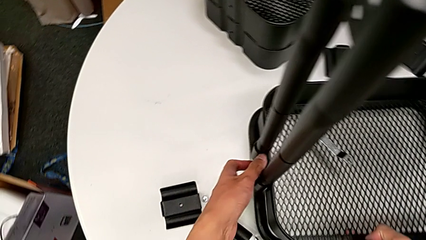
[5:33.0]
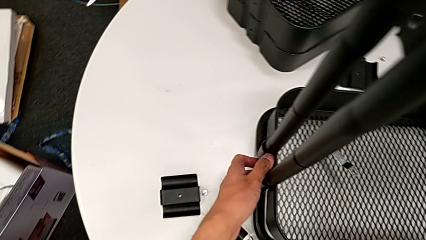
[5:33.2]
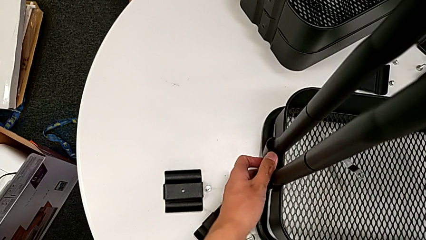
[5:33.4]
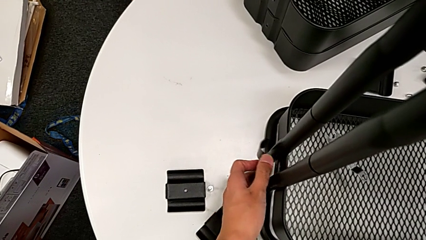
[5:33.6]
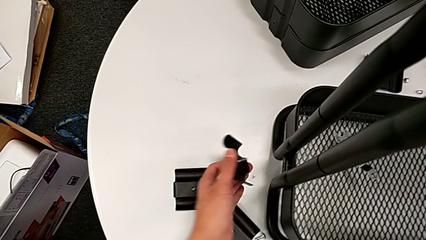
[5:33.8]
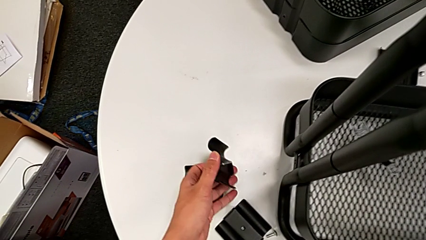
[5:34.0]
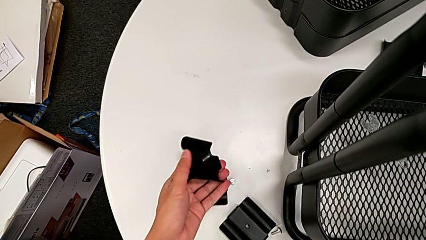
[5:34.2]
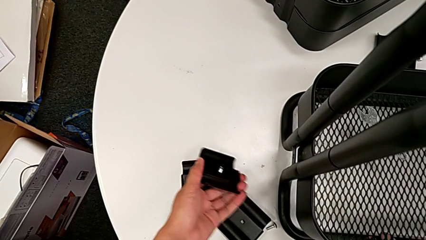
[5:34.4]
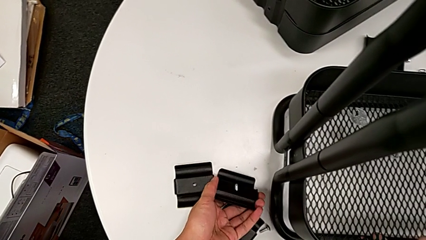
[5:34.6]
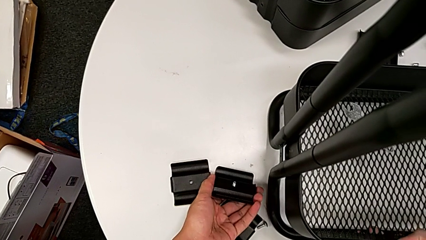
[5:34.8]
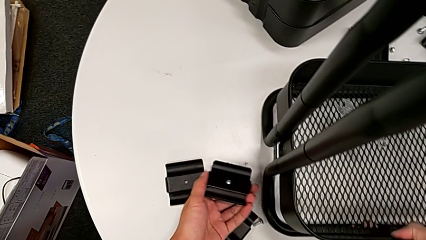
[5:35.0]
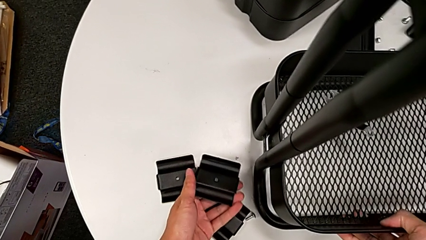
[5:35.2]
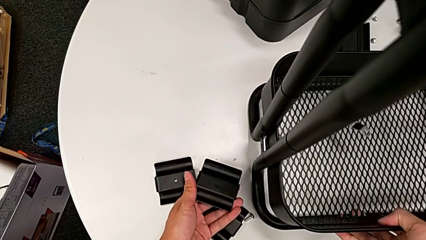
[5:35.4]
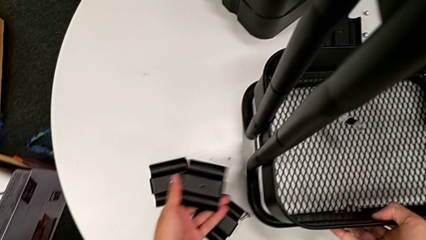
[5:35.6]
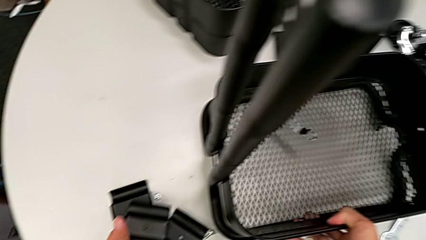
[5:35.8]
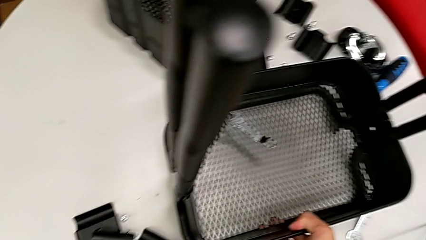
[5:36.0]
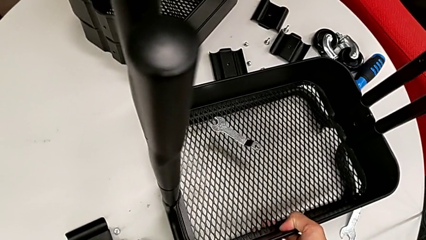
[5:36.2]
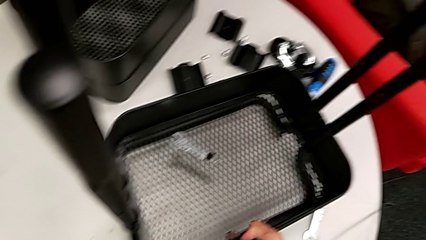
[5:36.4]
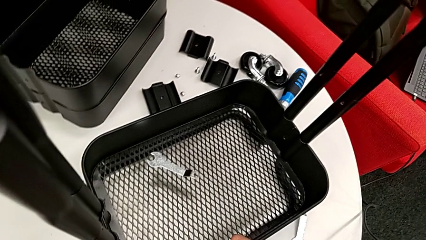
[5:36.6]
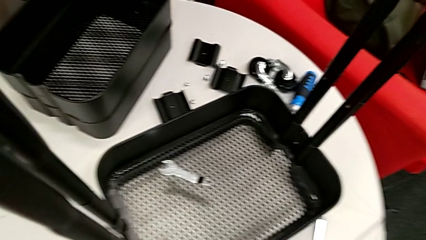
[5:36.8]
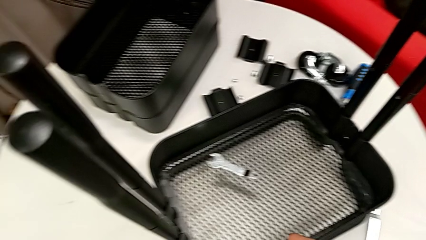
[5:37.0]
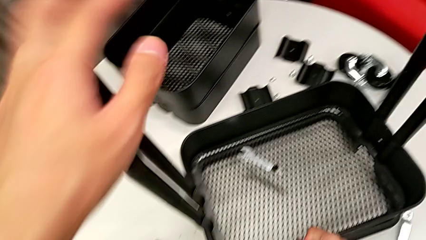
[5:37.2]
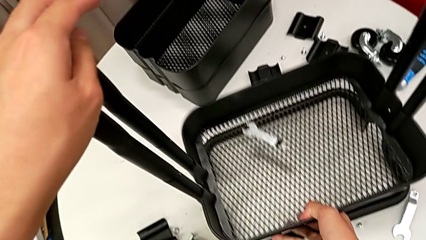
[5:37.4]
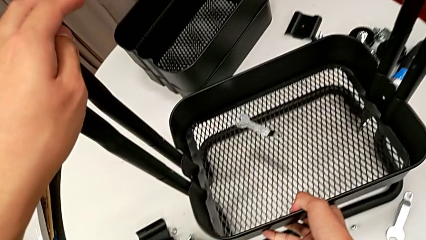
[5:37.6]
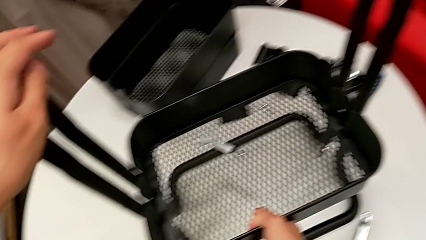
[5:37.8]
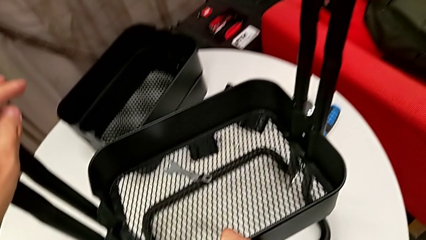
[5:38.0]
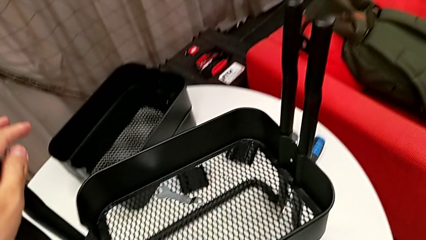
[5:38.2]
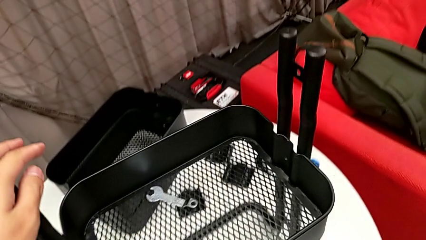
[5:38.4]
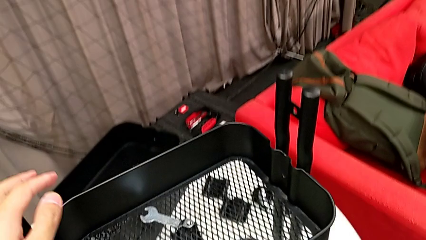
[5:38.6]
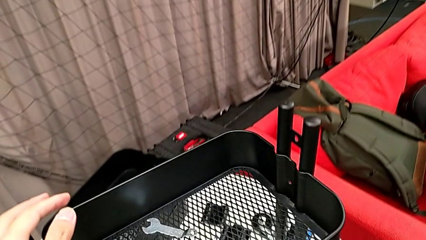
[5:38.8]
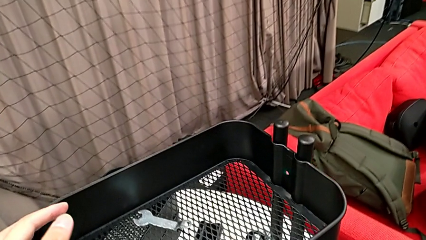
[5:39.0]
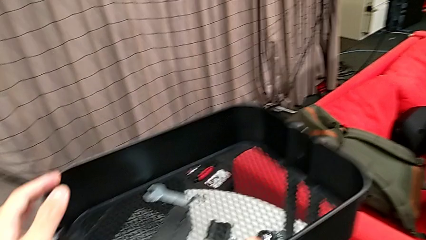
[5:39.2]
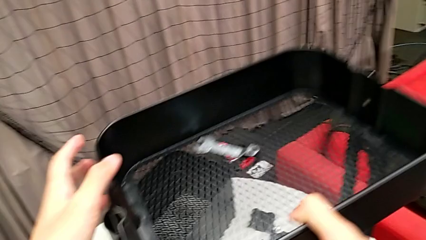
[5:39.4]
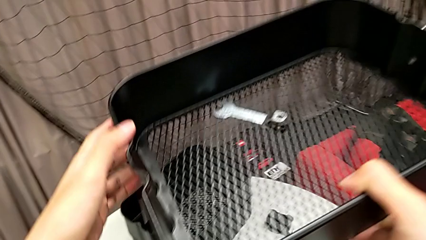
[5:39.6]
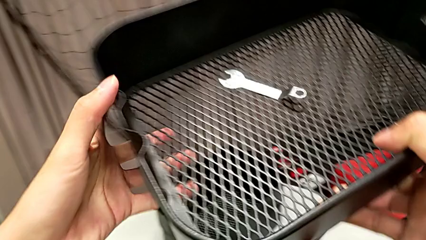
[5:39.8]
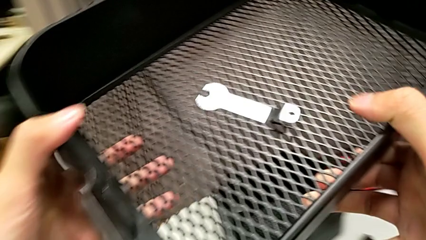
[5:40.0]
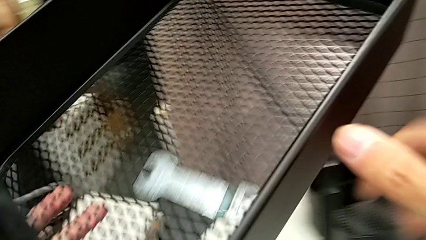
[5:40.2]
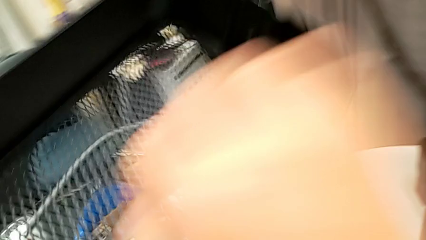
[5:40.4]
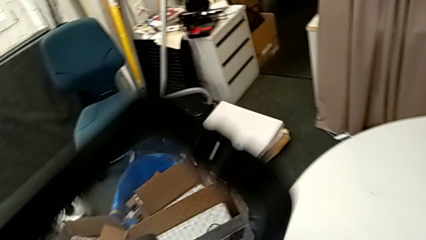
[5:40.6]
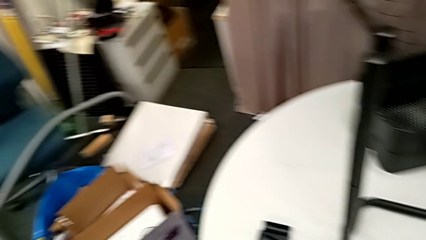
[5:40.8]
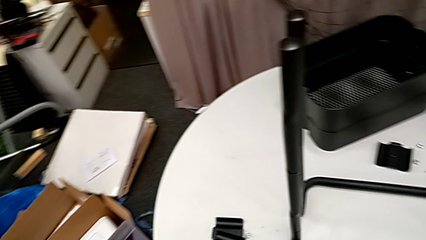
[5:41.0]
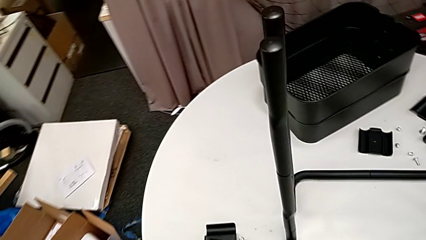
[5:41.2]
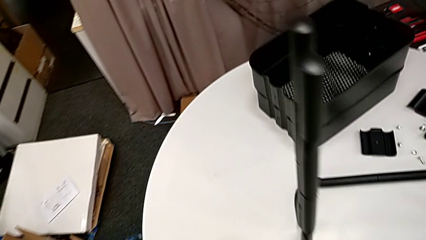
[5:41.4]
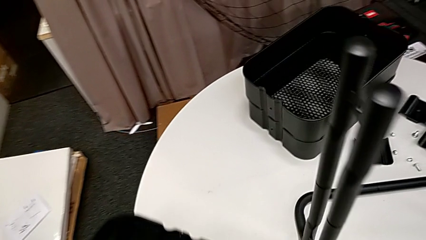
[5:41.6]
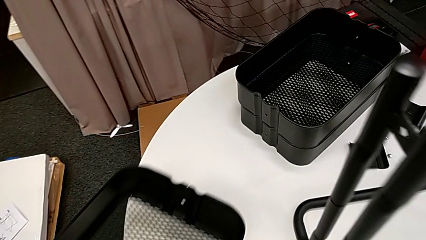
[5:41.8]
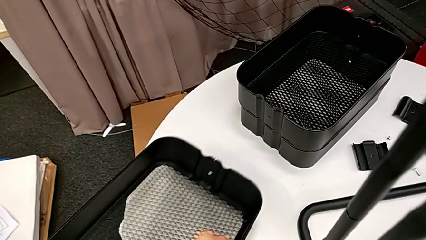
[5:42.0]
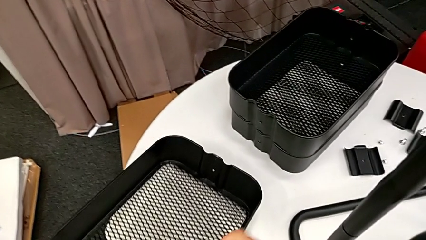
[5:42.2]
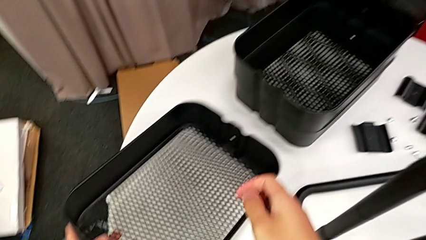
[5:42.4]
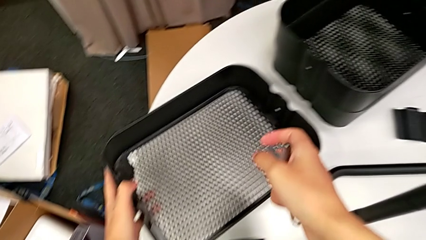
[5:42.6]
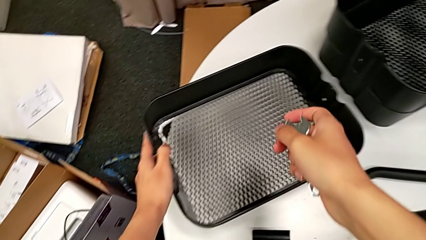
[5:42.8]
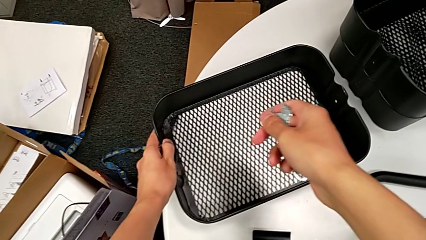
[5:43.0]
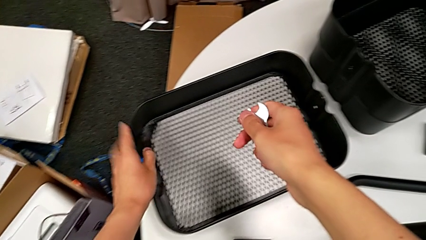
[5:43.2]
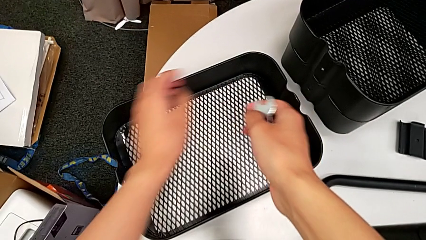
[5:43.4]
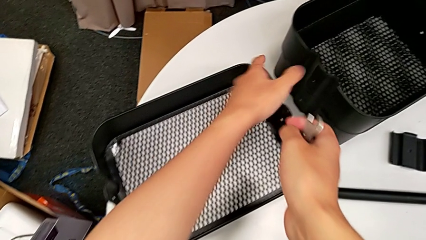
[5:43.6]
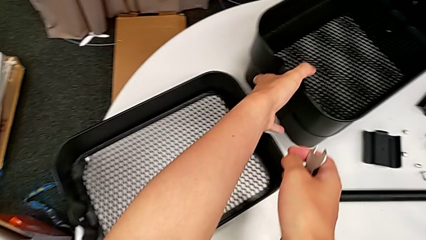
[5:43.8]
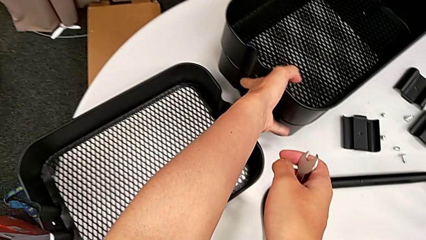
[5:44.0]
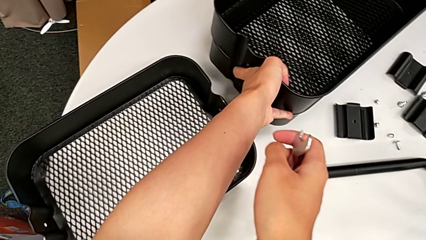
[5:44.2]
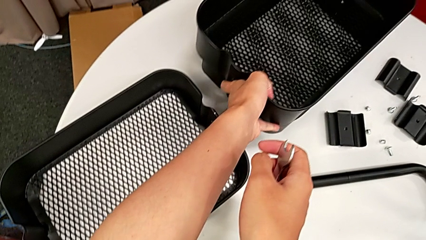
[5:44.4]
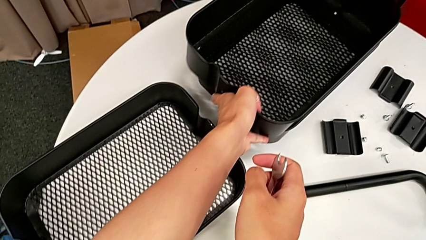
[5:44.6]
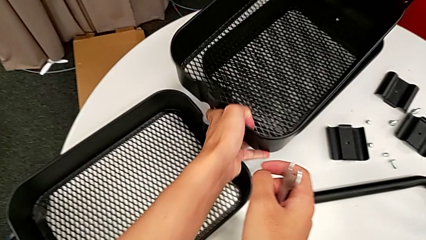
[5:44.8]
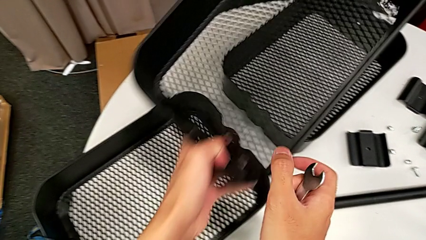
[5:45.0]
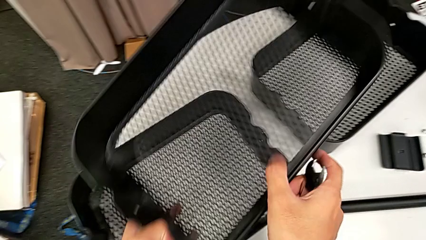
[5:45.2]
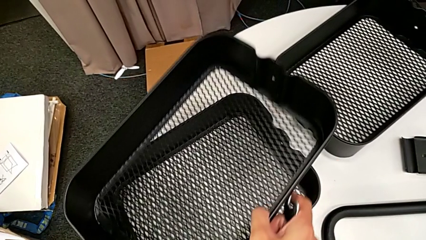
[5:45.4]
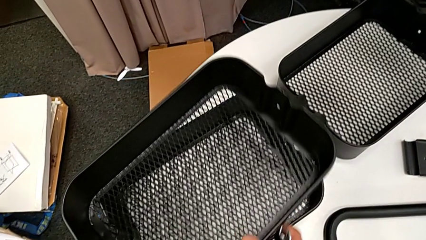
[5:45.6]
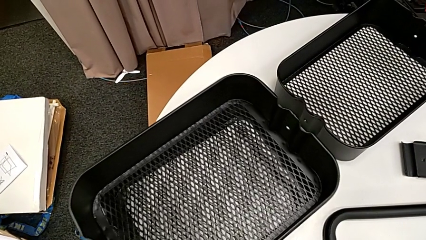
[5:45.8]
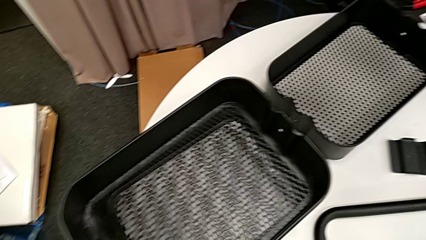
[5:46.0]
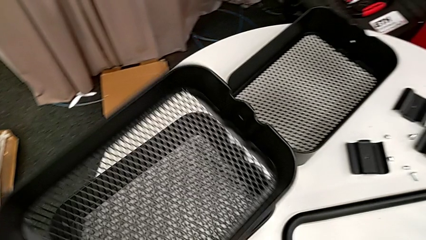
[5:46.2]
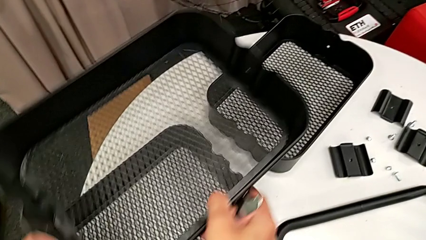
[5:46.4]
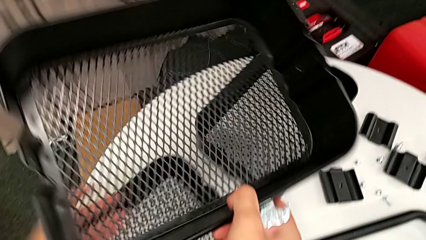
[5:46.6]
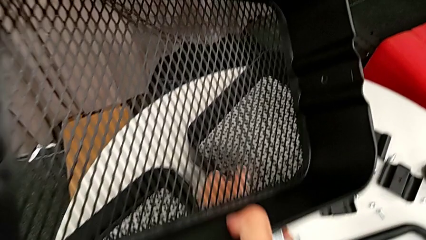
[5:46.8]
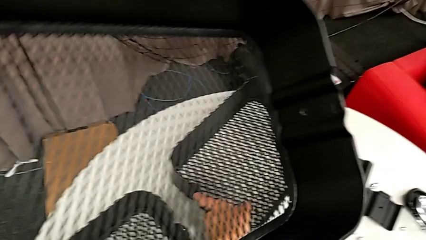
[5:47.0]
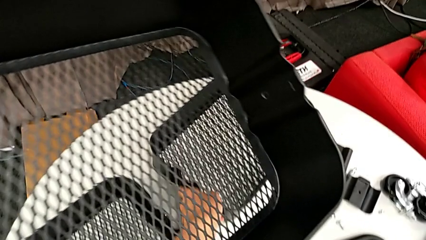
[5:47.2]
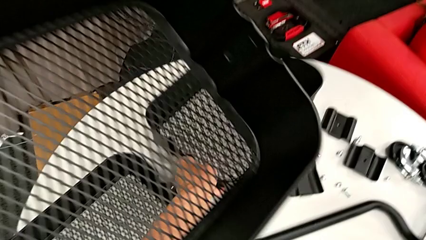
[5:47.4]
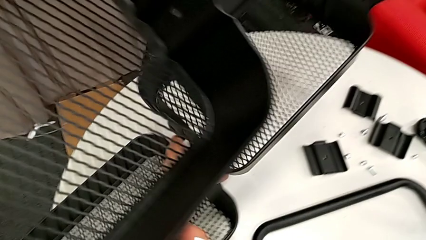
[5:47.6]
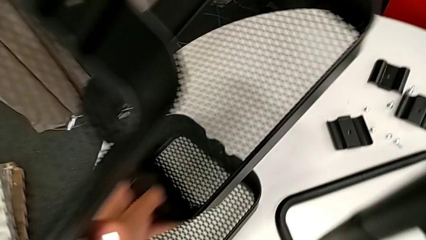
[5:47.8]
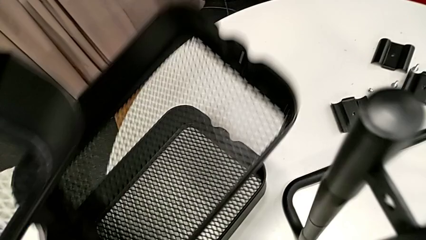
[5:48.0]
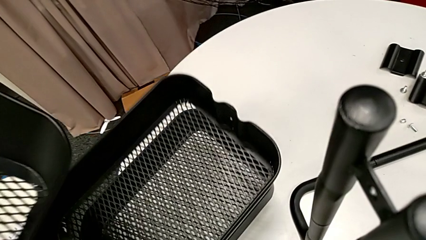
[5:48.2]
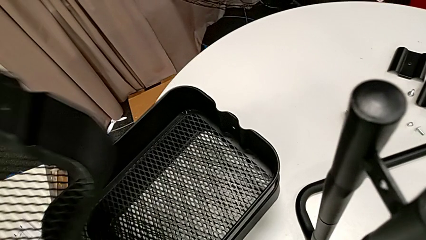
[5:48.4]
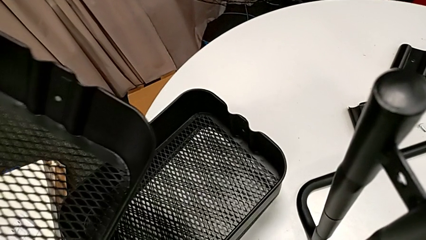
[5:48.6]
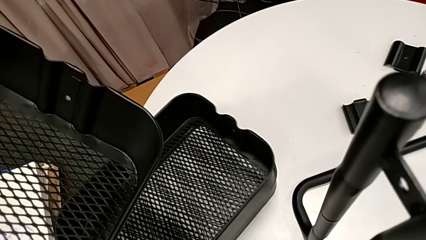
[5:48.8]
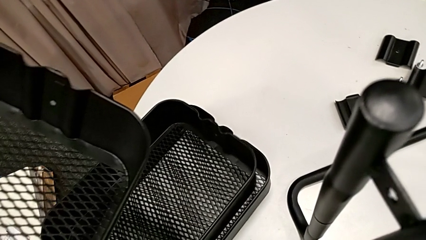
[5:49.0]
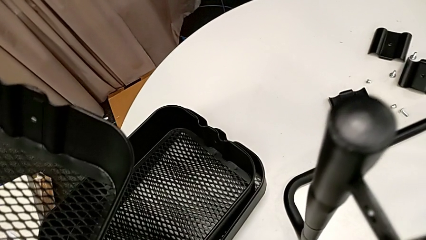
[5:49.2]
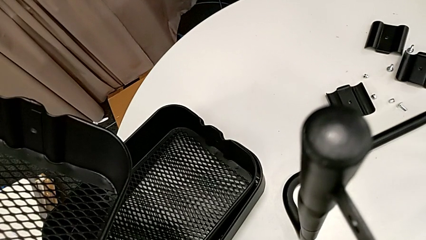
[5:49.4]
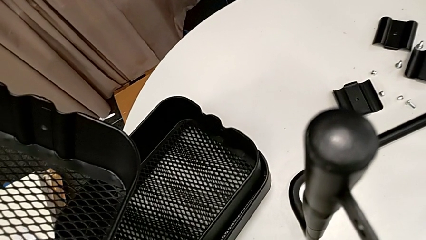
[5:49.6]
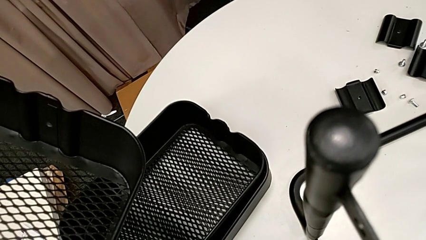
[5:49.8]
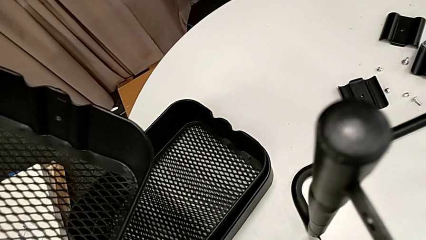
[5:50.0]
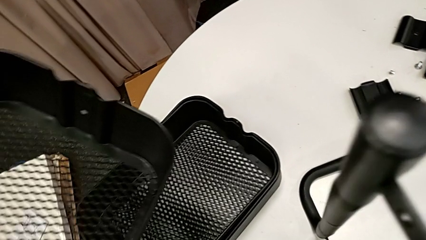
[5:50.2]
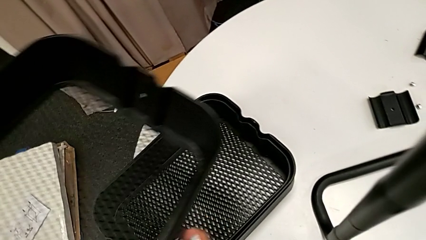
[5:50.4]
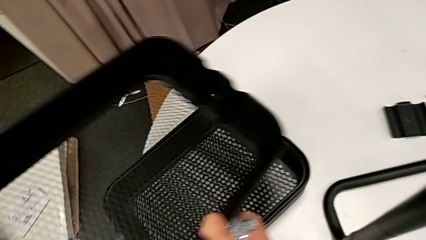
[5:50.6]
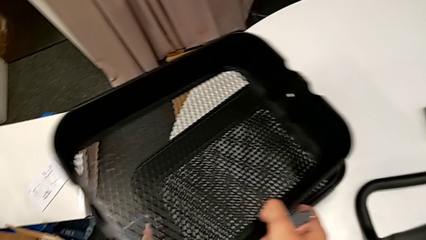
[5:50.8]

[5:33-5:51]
The camera wearer is disassembling the bottom grid tray of the rolling cart. They disassemble the bracket, place the screw, place the bracket, disassemble the bottom grid tray, grab the hexagonal wrench, place the bottom grid tray, grab the middle grid tray with the left hand, grab the top grid tray with the left hand and place it.
